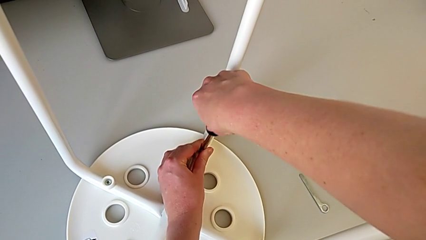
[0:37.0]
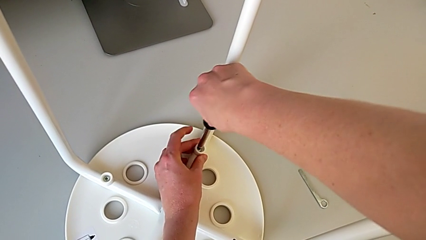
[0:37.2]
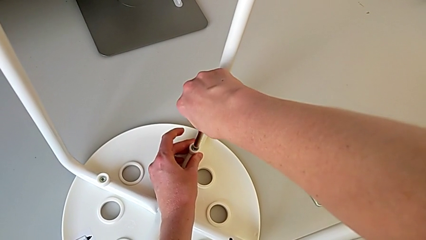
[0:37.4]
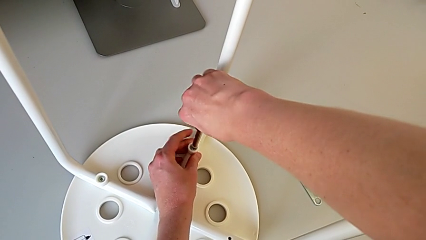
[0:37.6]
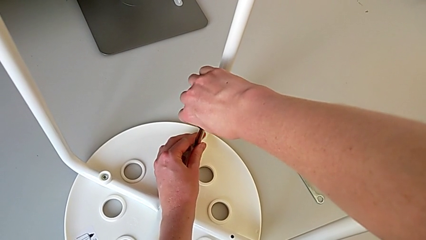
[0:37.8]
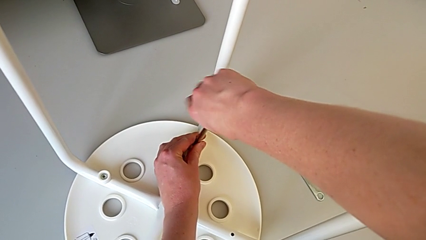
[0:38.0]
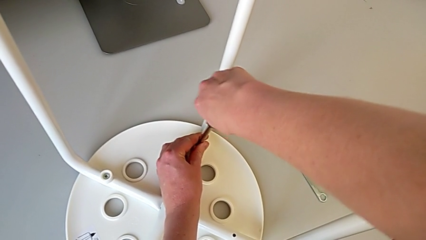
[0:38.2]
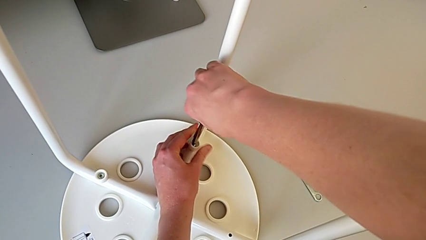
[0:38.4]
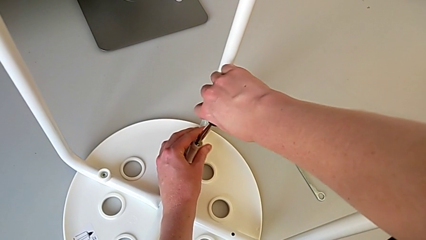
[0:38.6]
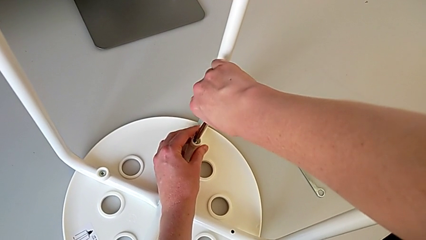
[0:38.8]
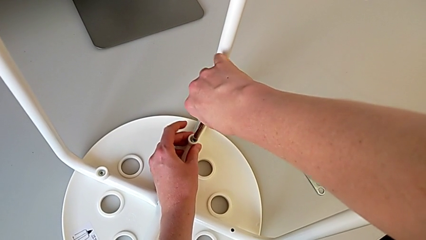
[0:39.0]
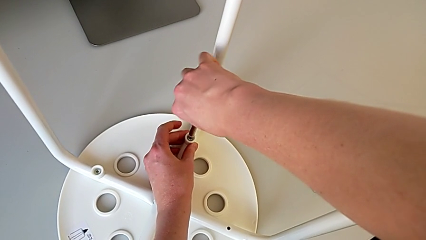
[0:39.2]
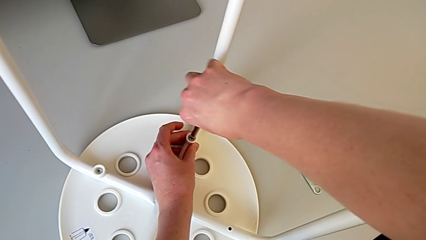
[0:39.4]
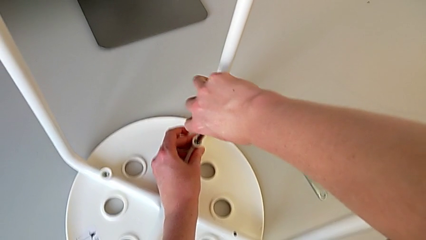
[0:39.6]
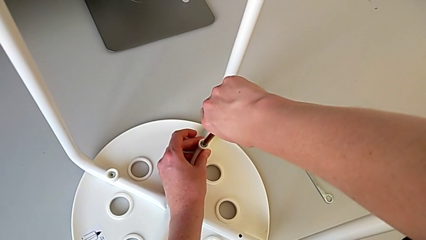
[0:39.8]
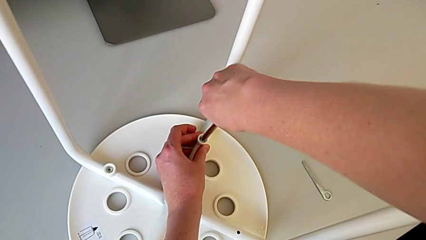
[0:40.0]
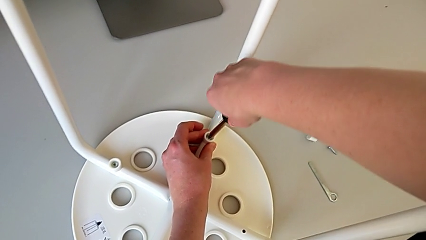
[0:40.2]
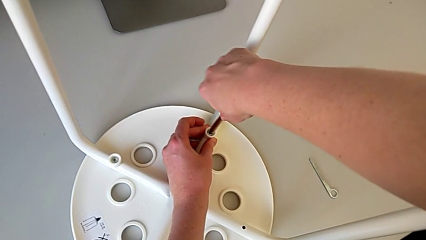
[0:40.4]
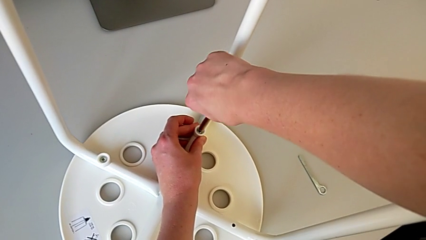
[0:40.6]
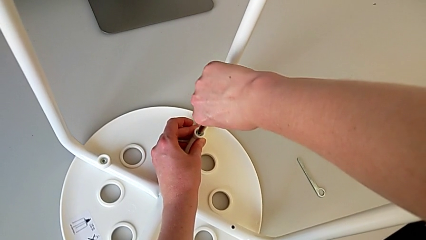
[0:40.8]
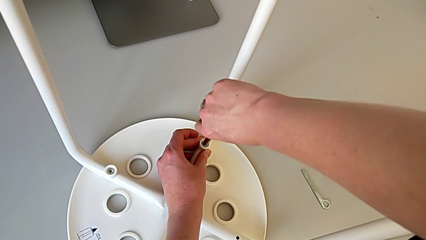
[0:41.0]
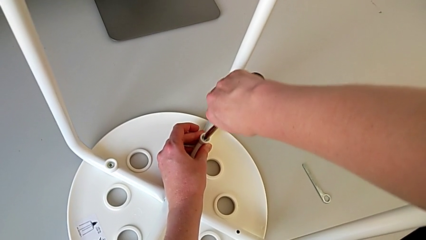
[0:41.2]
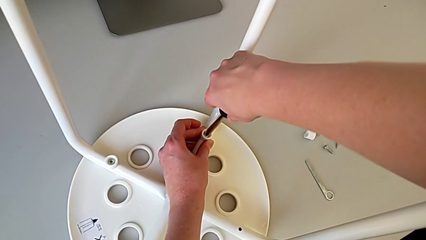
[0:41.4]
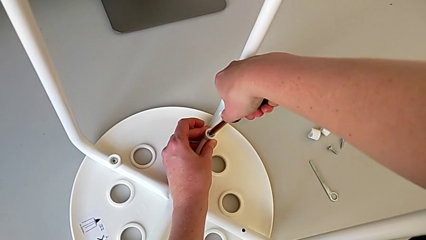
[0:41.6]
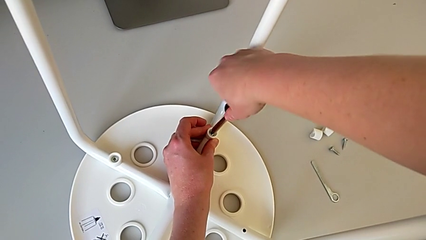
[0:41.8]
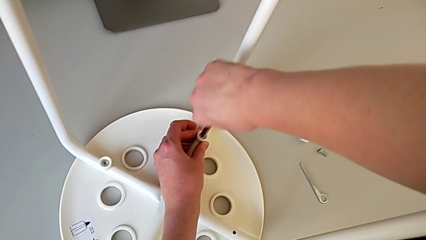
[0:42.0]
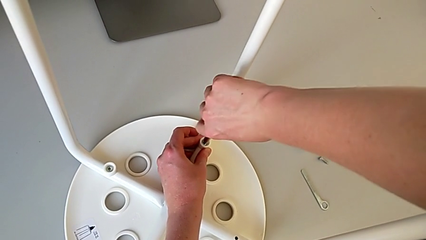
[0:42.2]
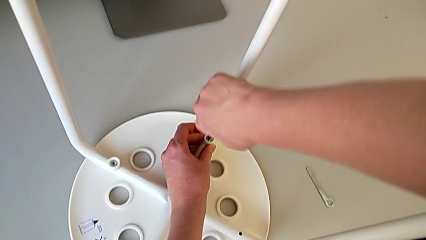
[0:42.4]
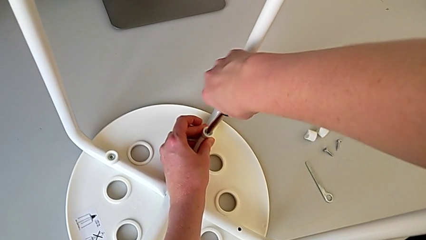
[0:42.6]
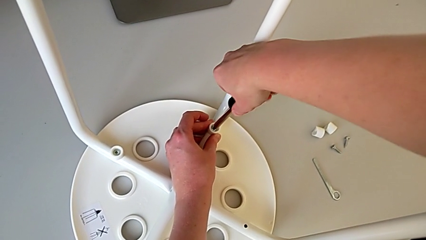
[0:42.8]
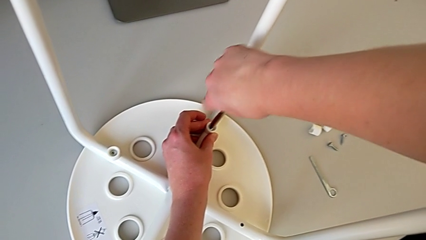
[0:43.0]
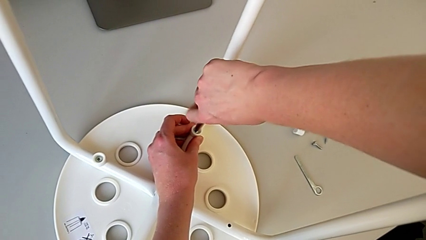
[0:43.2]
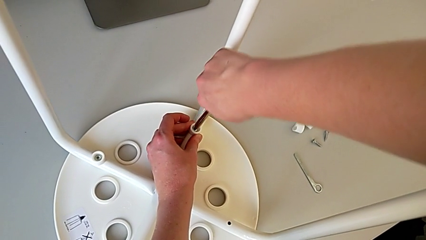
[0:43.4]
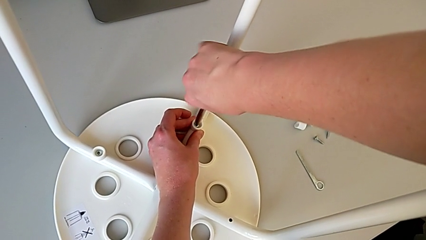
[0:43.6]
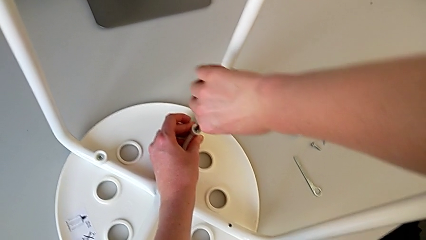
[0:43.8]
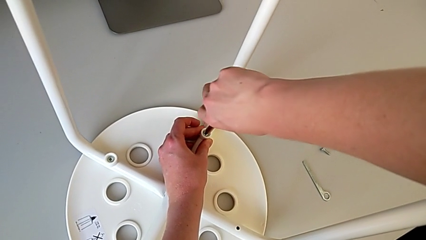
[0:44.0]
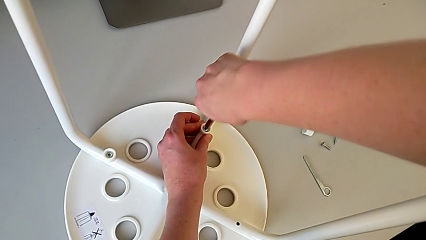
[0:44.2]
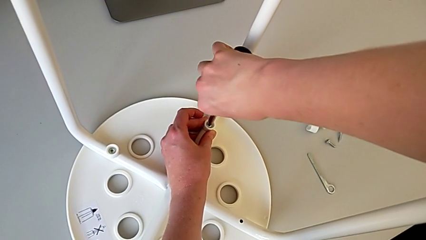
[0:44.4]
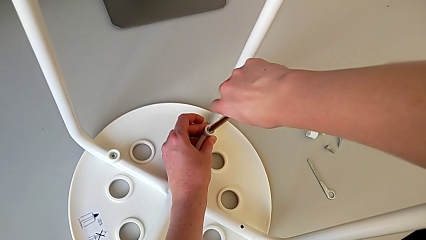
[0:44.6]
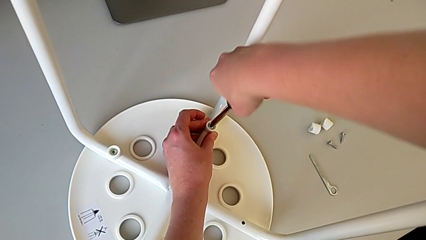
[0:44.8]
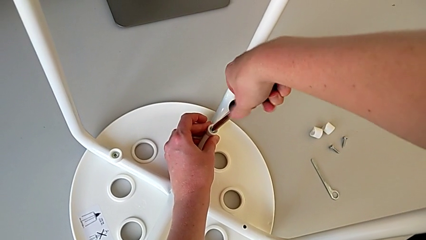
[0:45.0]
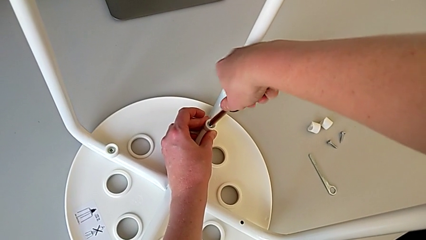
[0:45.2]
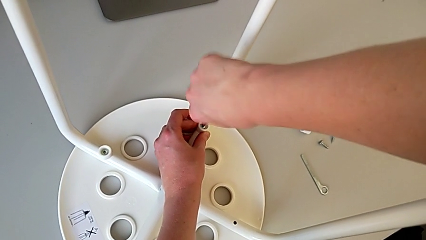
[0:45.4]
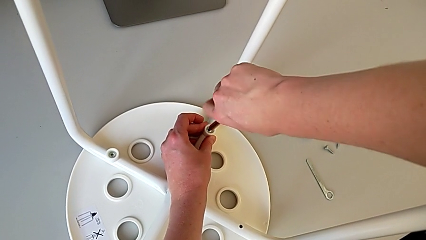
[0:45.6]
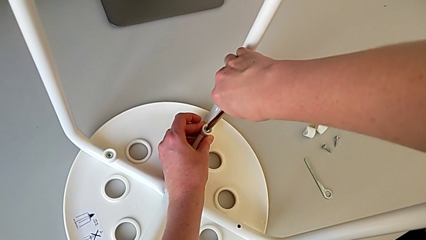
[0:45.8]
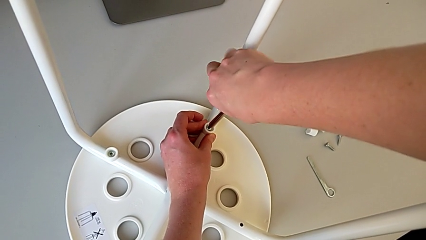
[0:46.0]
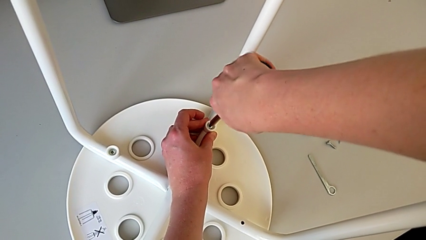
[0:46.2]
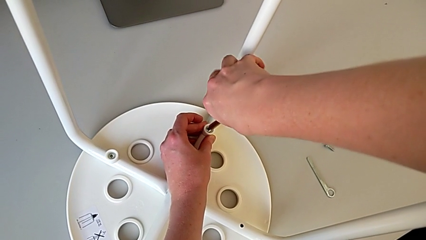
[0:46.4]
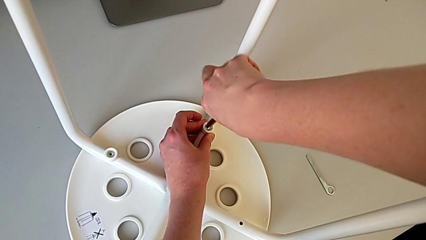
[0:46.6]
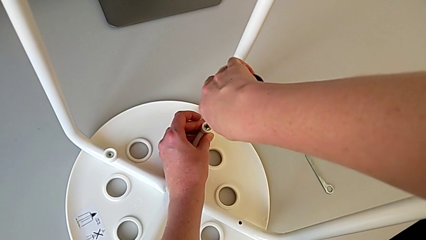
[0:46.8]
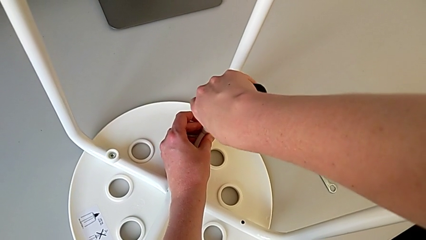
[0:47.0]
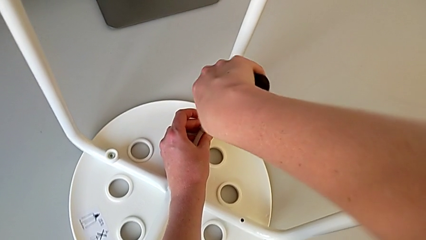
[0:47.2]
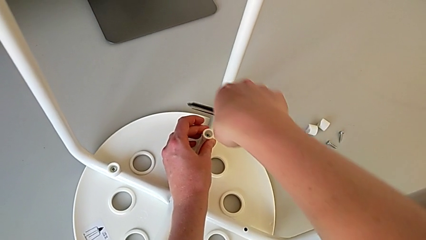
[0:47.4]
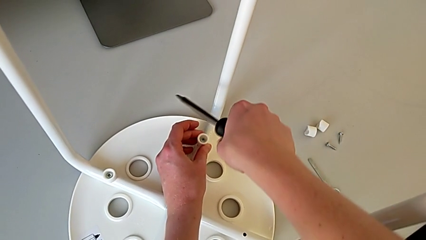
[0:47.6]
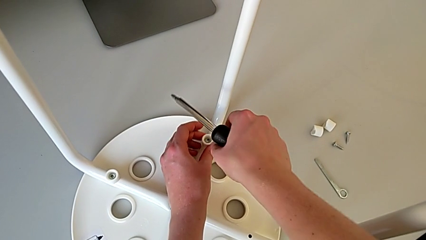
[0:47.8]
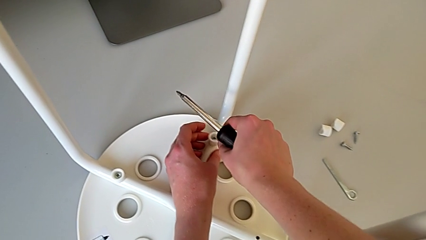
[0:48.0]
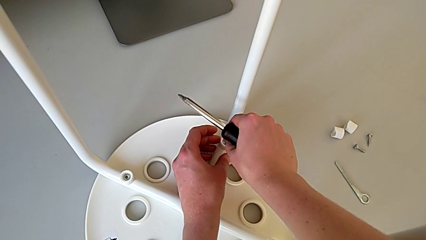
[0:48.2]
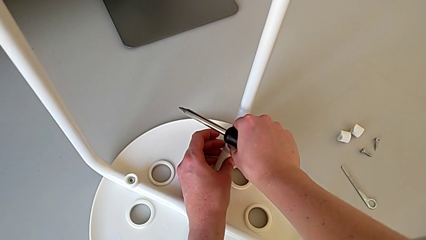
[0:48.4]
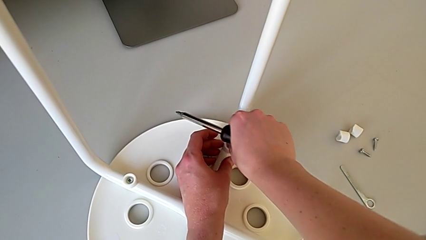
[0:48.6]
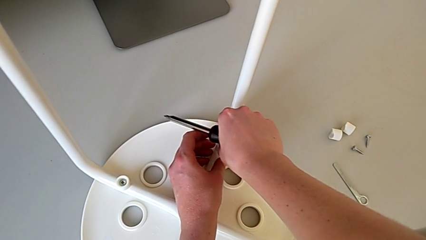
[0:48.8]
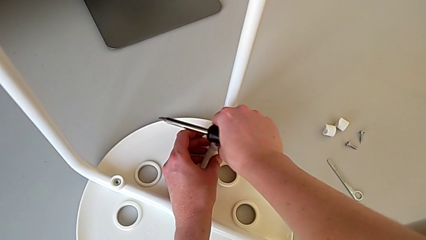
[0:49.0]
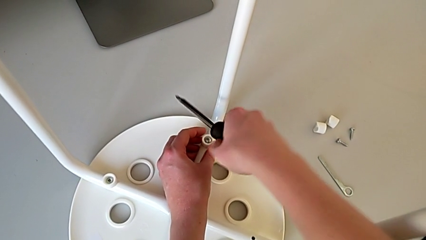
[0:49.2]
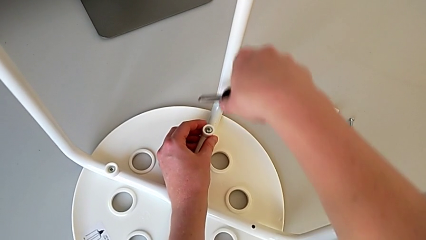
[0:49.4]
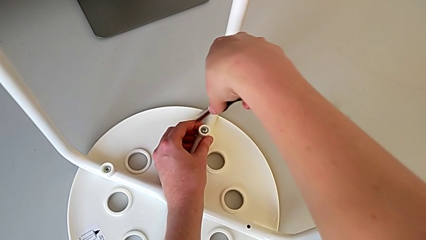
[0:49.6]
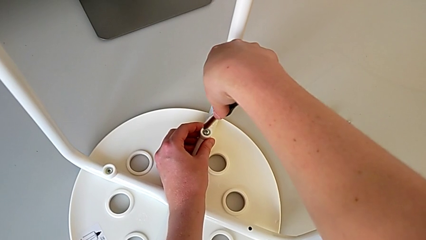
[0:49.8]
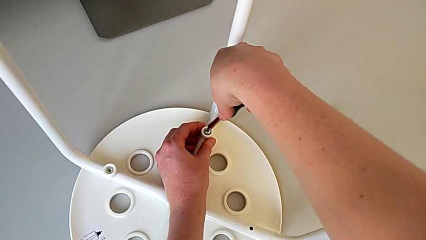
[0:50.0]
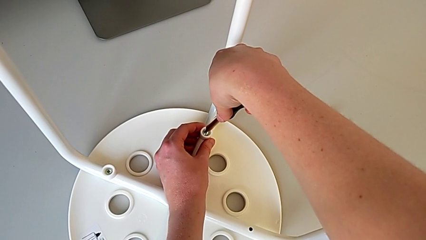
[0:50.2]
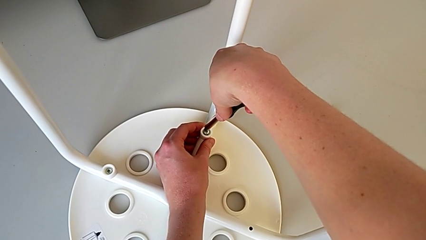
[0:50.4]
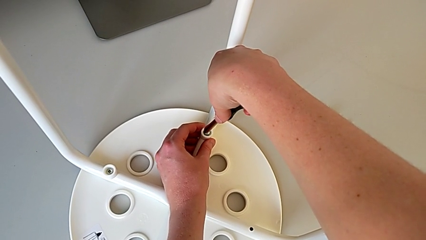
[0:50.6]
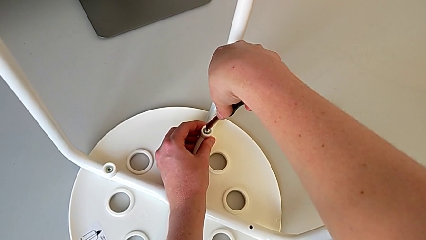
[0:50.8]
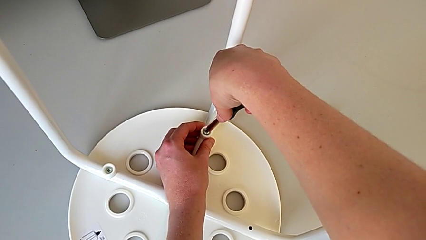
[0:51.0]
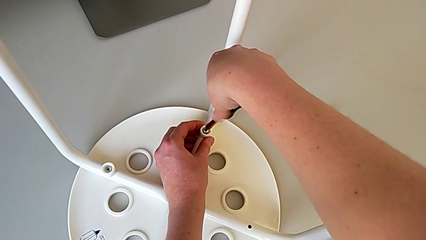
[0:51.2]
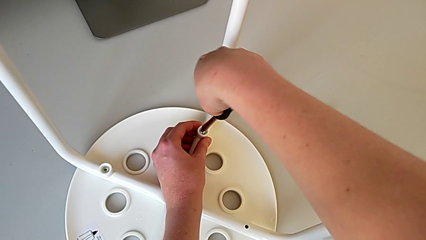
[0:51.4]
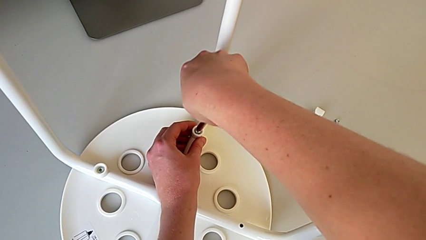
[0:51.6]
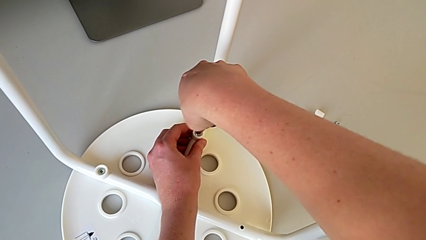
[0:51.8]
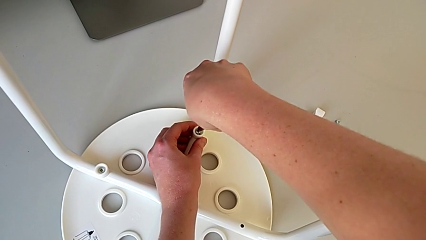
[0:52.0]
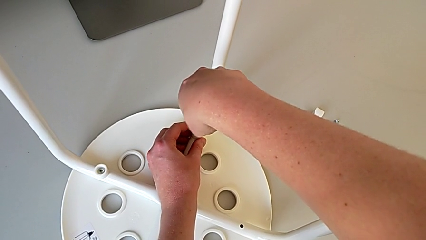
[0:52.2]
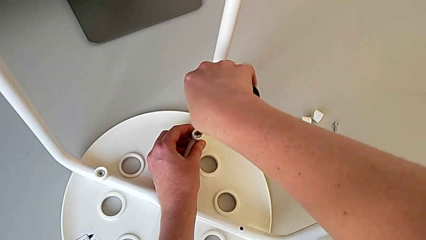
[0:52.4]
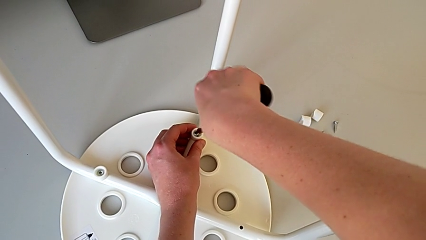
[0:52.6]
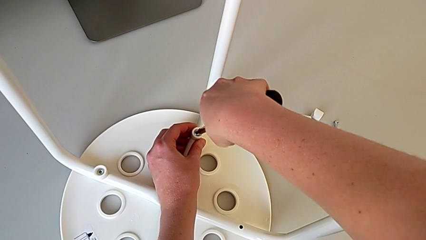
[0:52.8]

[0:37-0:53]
The camera wearer is unscrewing the third screw on the leg of the chair. They keep unscrewing the third screw, withdraw the screwdriver, wrongly unscrew the third screw, insert the screwdriver and unscrew the third screw.
